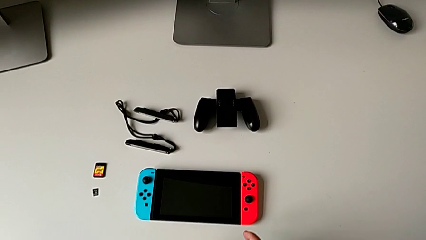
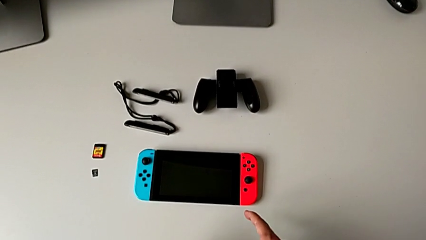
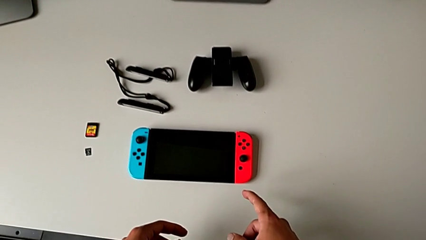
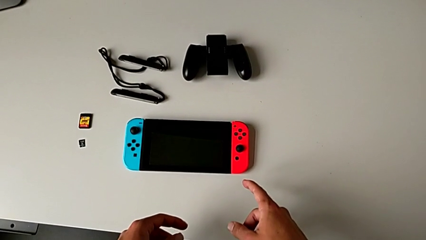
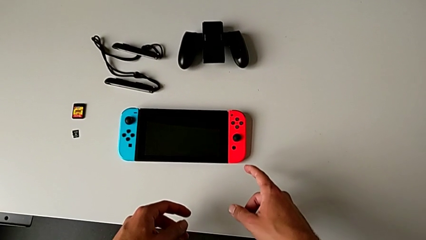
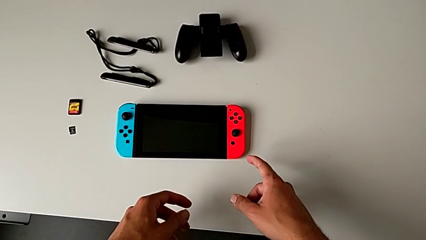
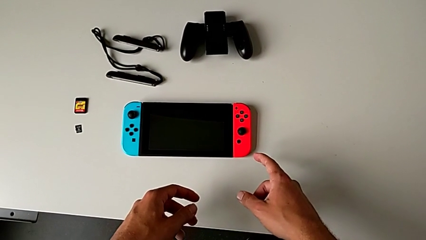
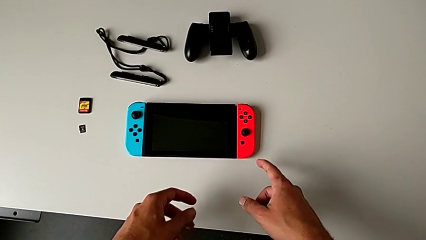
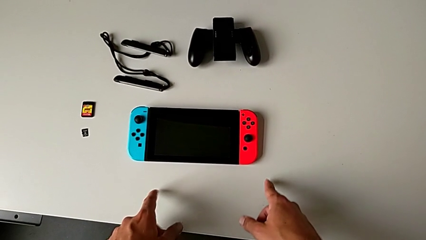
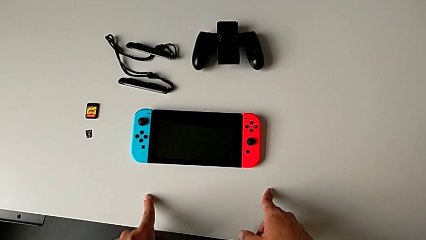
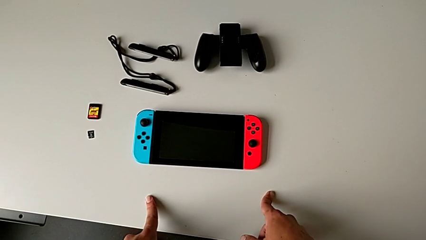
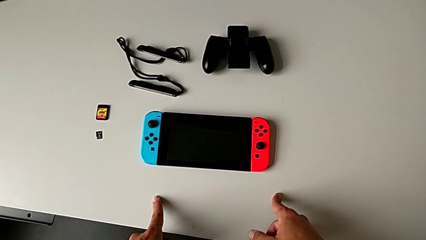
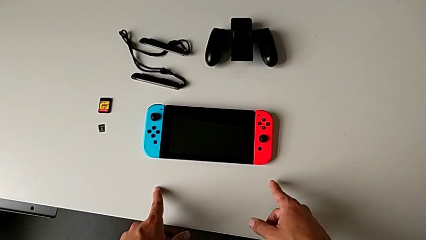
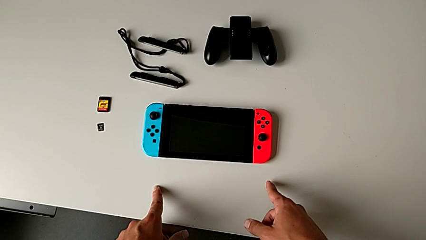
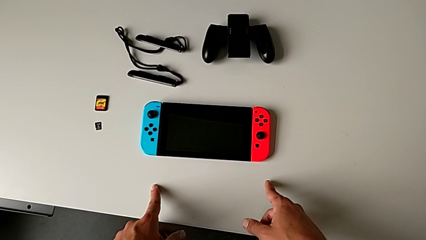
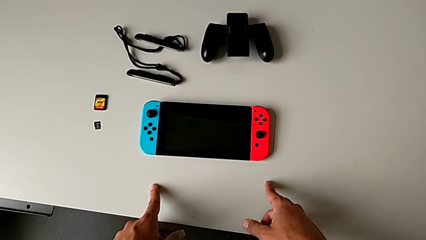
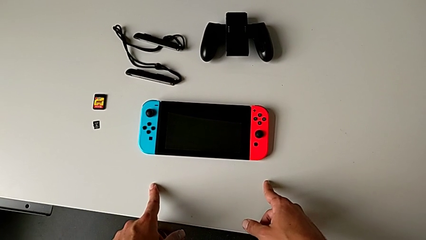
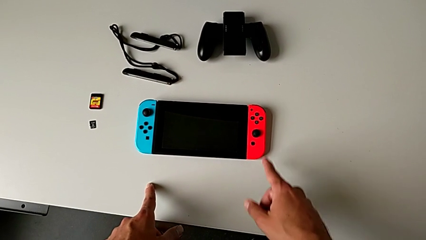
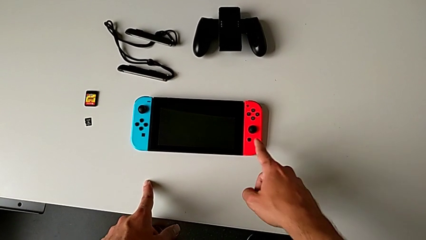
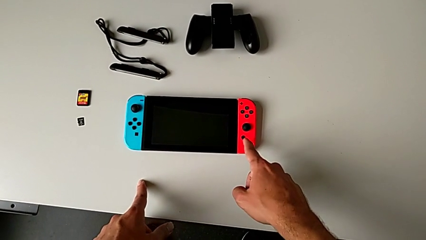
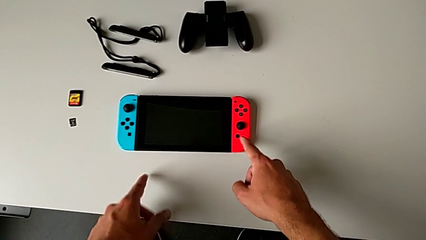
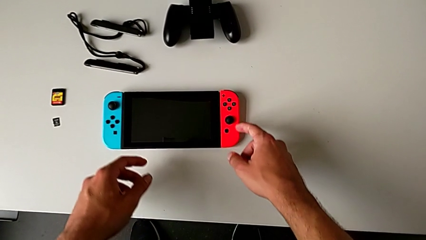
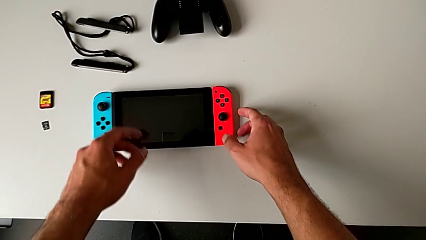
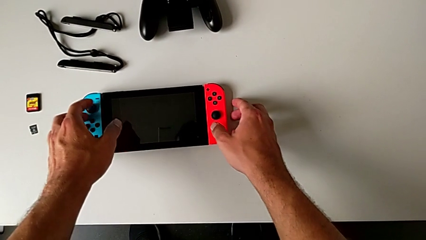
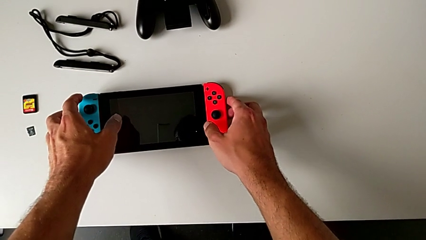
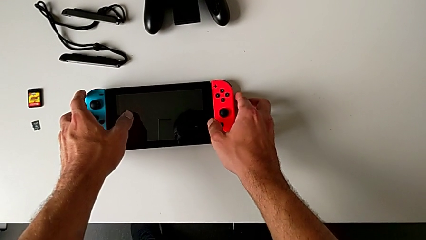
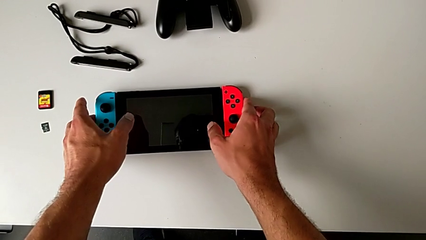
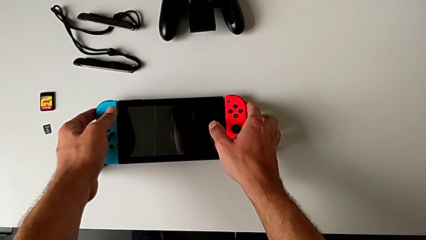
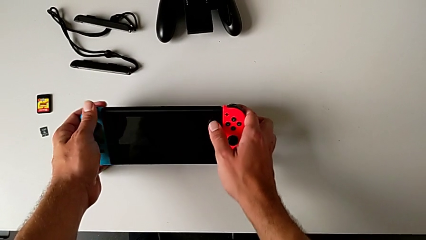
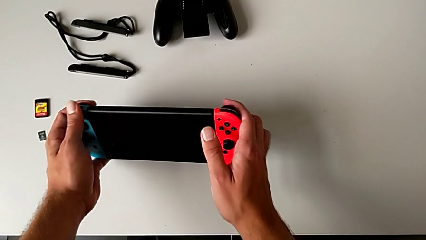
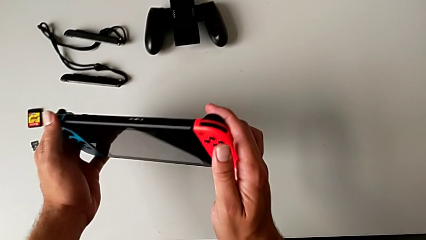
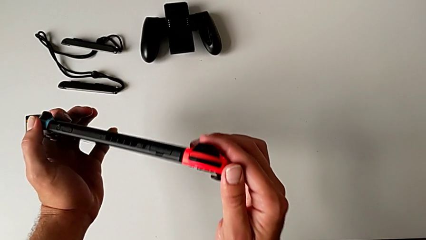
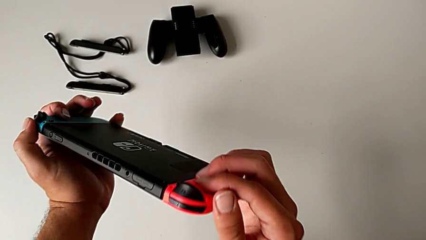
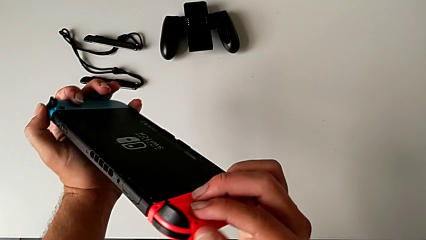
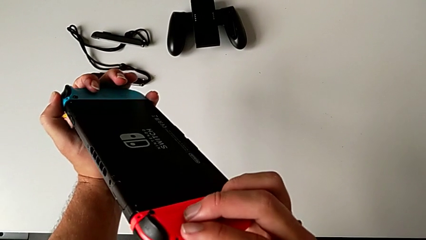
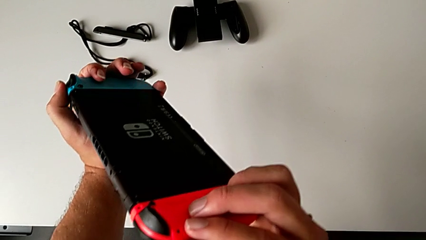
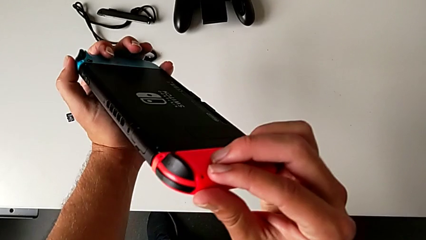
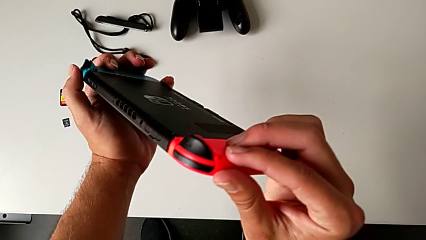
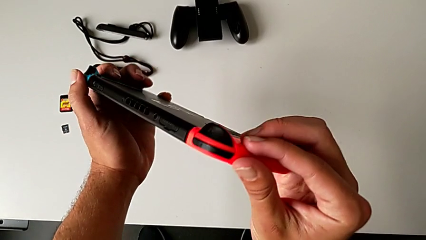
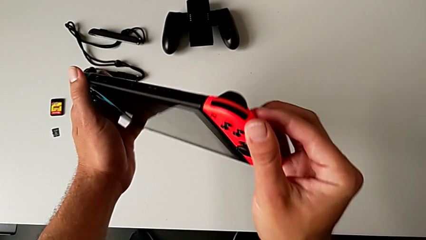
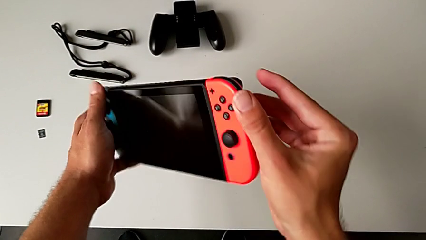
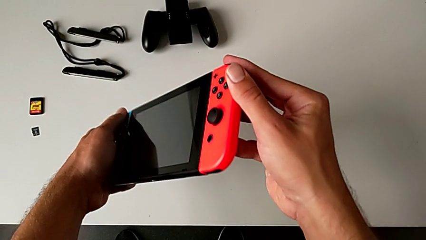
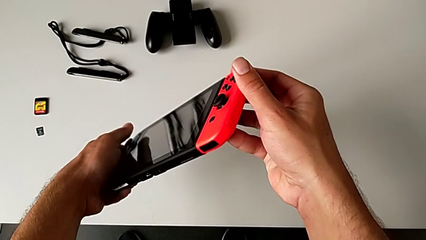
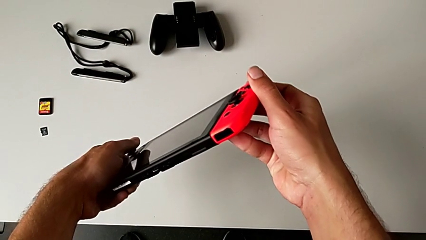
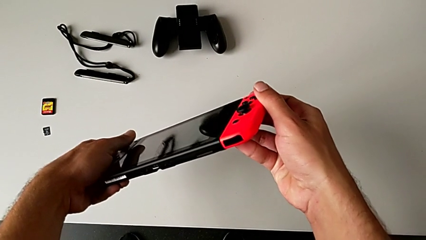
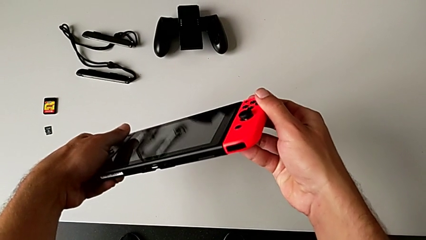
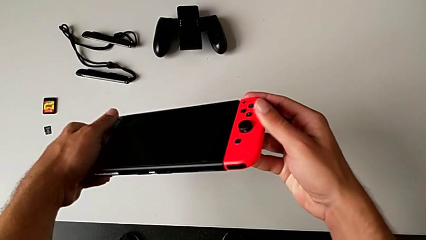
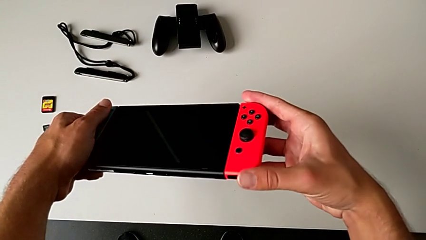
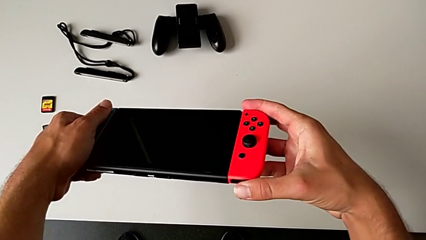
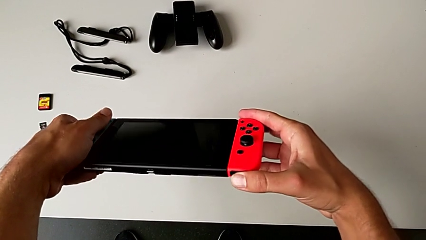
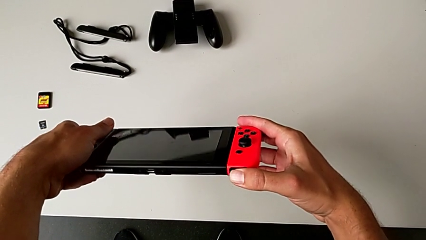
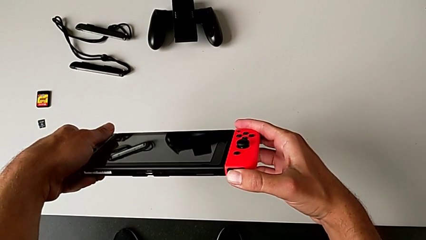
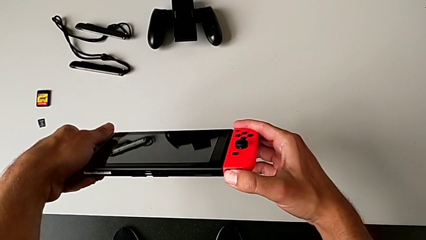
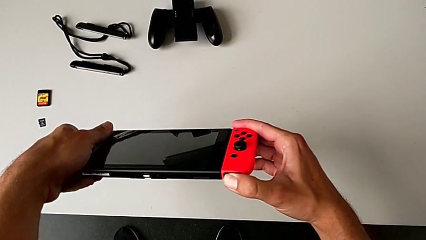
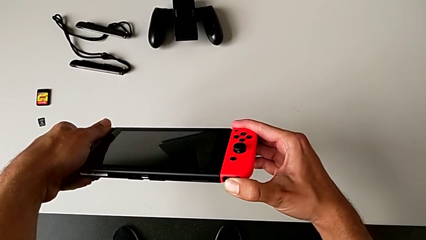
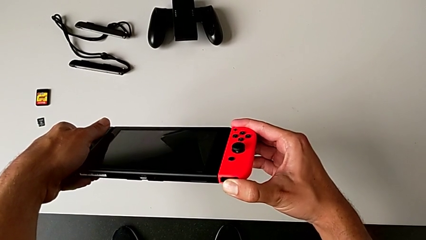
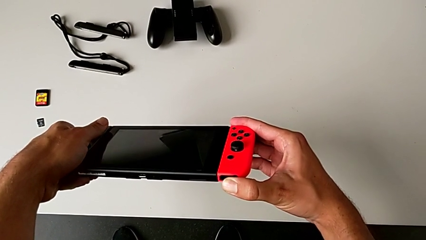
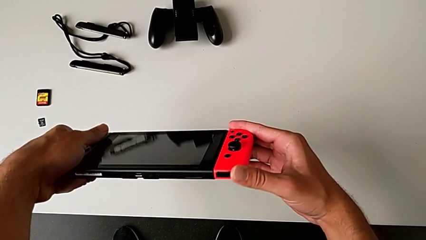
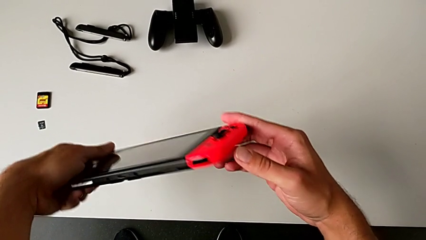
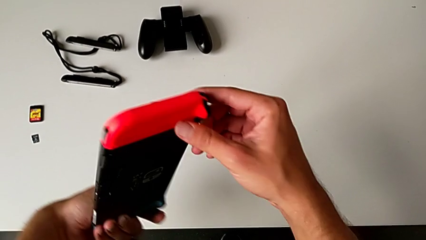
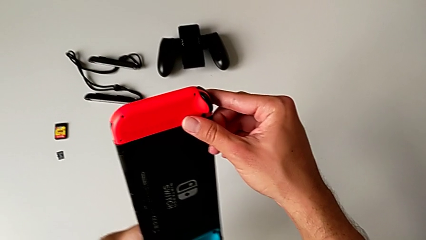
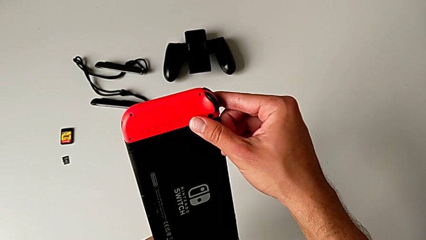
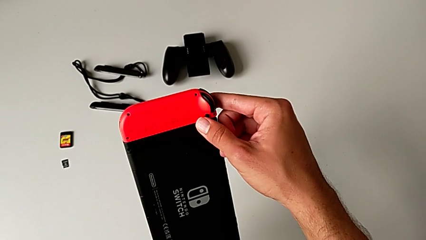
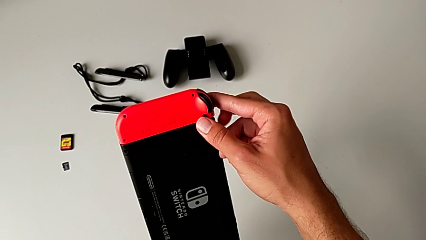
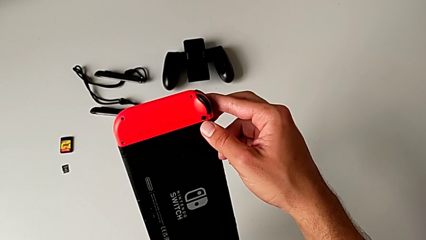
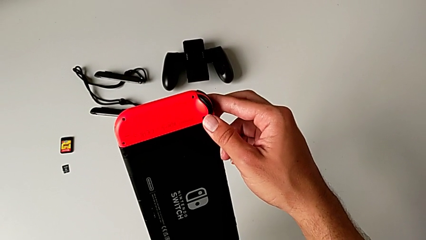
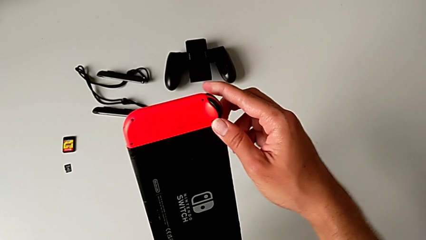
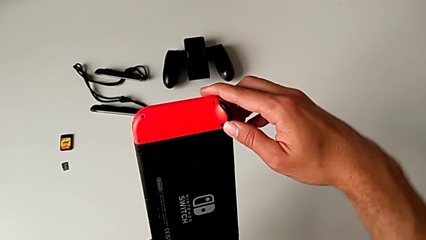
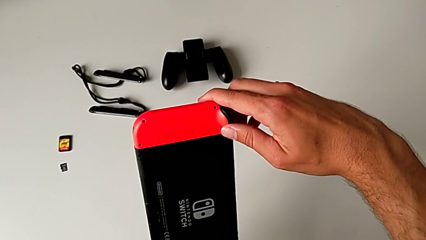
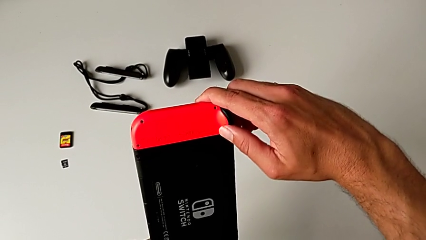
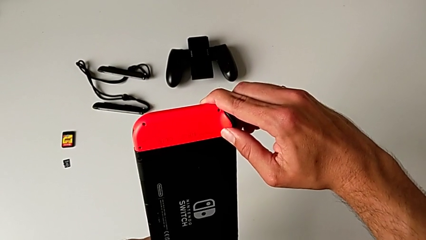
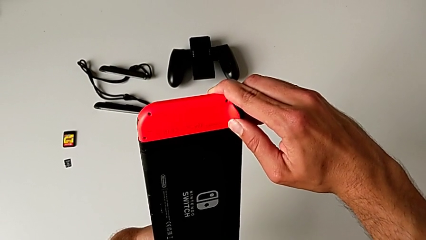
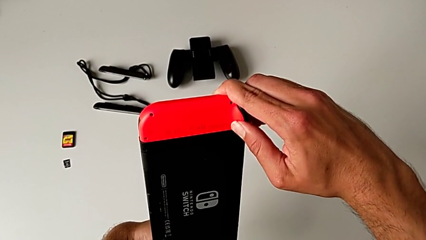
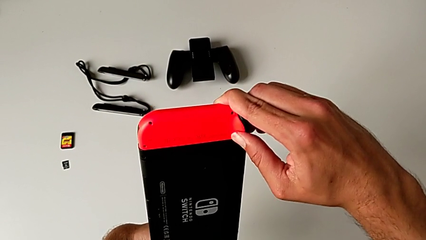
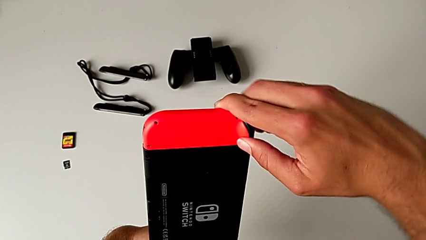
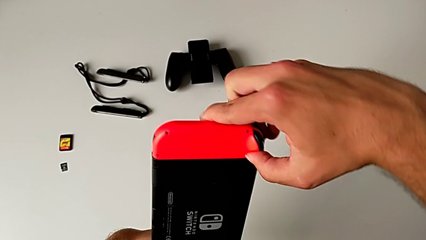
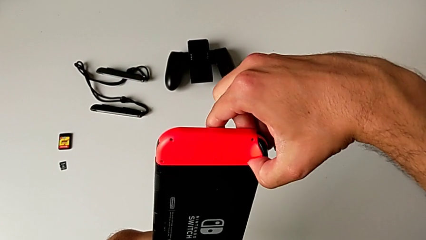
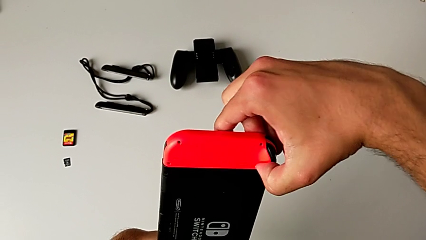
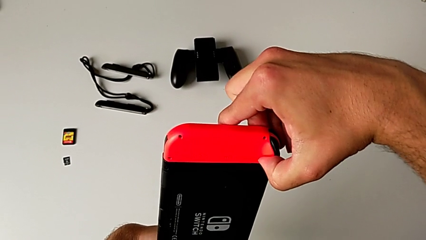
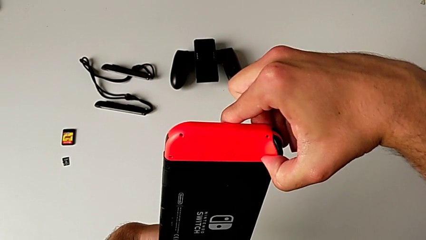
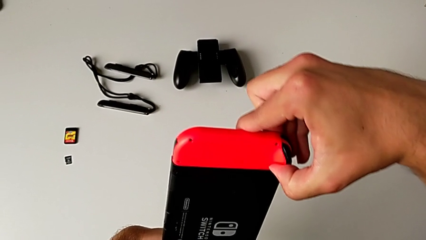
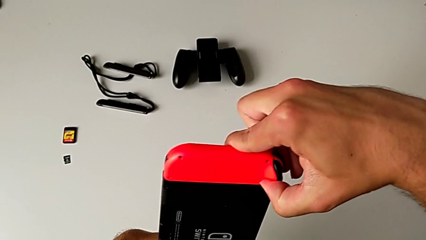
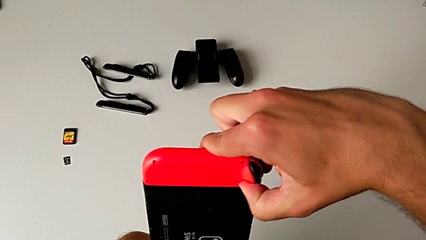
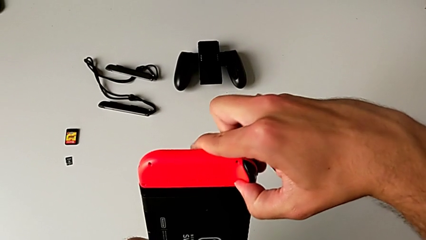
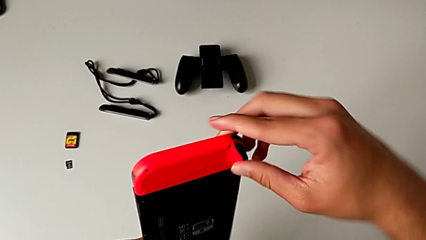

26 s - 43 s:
The camera wearer is detaching the red and blue Joy-Con controllers from the Nintendo Switch. They grab the Nintendo Switch, flip it, inspect it and flip it. They press the red release button with the right hand and hold the release button with the right hand.
